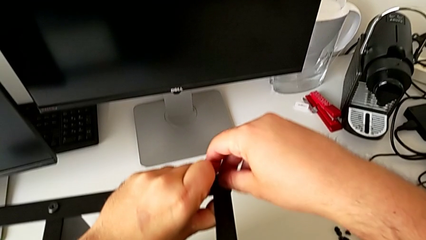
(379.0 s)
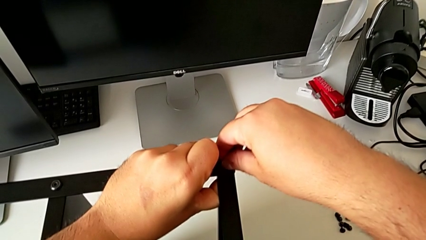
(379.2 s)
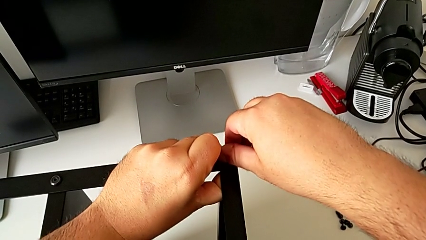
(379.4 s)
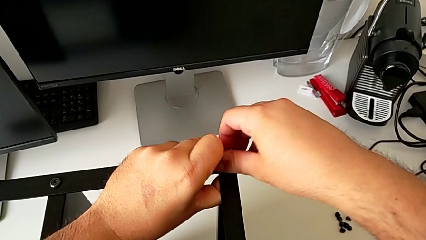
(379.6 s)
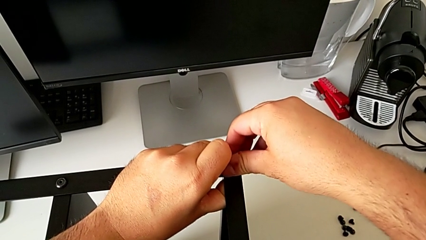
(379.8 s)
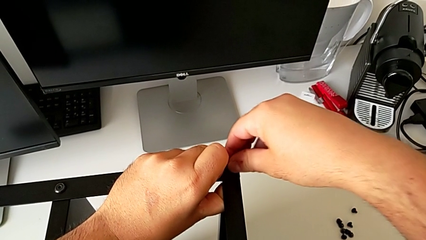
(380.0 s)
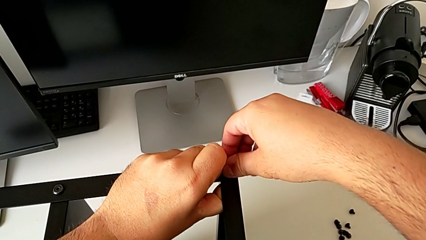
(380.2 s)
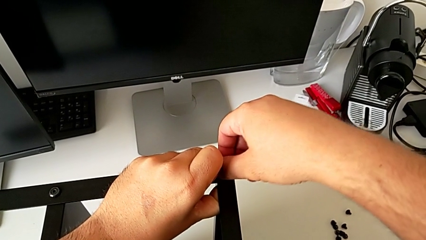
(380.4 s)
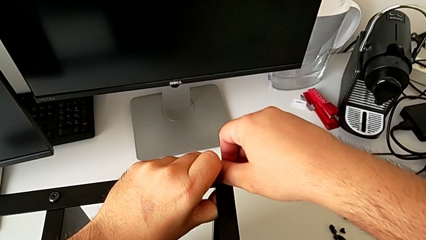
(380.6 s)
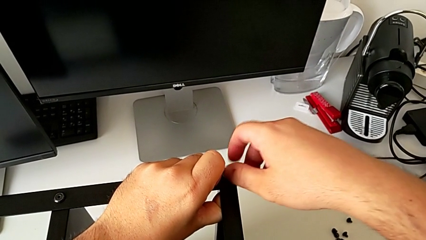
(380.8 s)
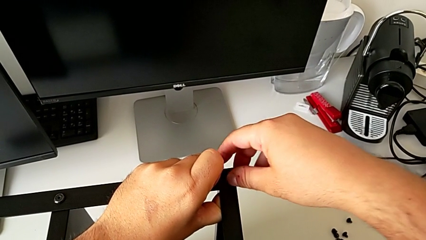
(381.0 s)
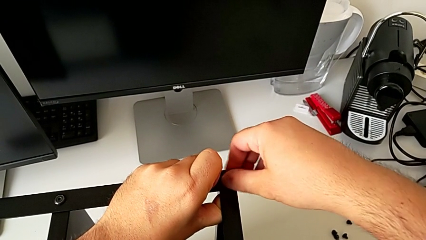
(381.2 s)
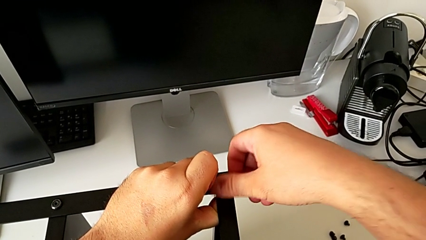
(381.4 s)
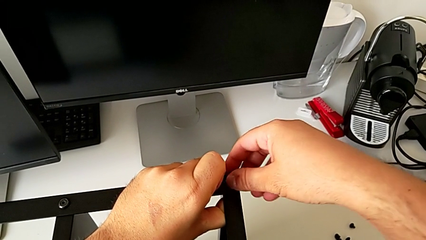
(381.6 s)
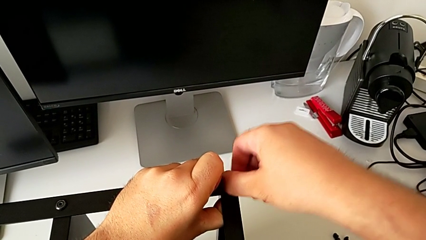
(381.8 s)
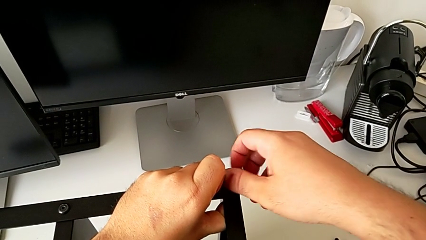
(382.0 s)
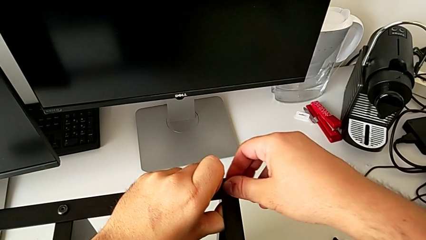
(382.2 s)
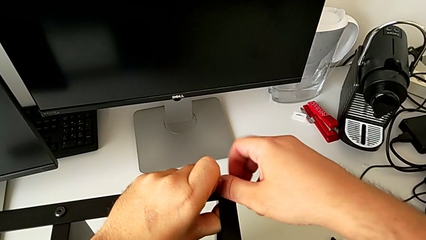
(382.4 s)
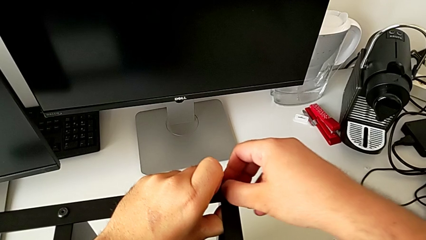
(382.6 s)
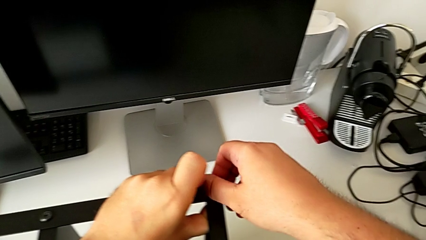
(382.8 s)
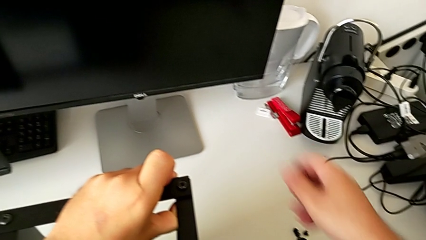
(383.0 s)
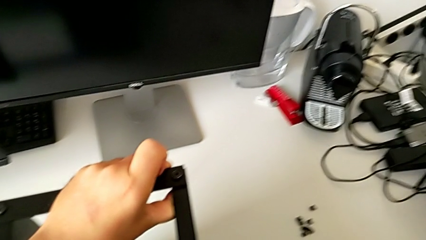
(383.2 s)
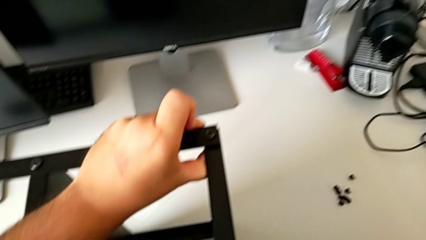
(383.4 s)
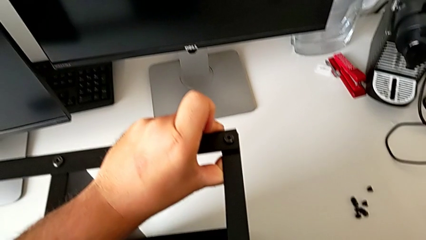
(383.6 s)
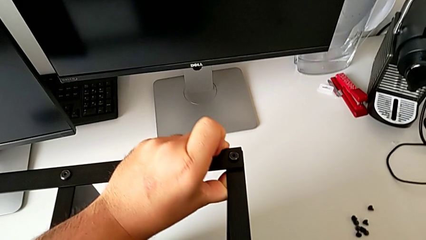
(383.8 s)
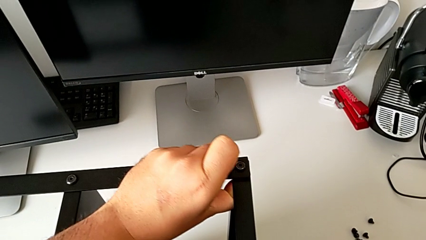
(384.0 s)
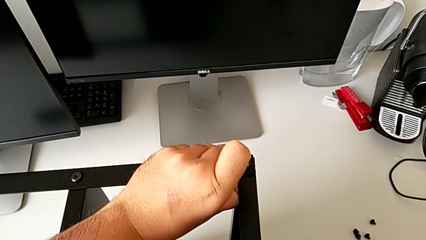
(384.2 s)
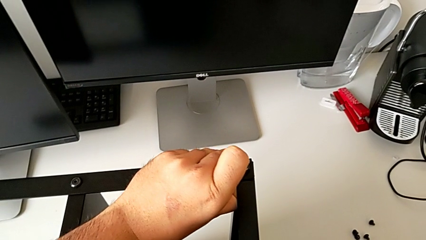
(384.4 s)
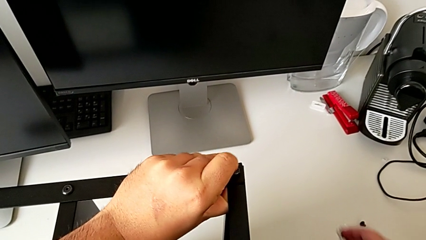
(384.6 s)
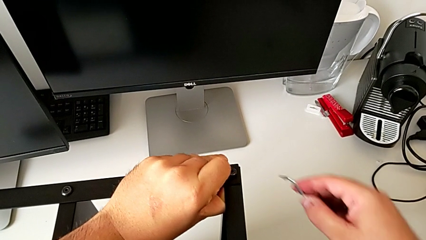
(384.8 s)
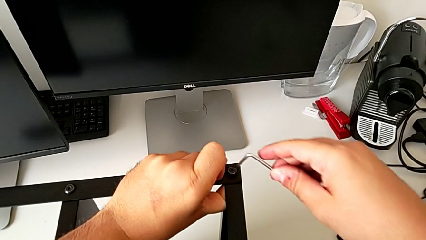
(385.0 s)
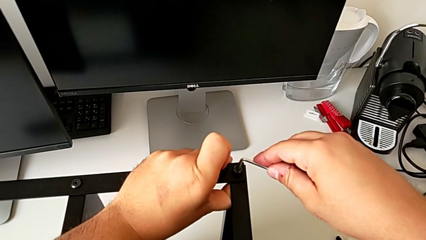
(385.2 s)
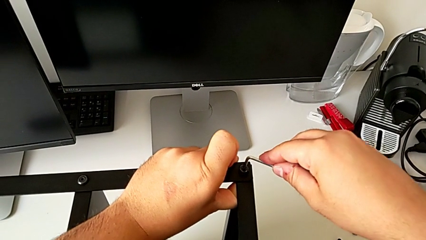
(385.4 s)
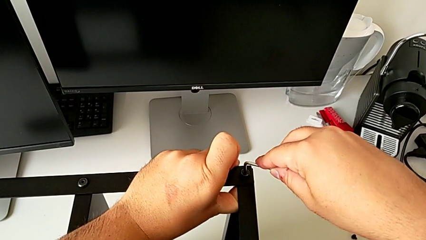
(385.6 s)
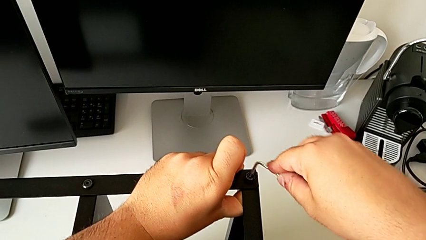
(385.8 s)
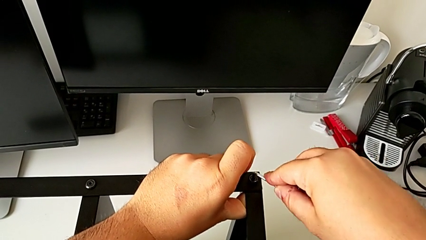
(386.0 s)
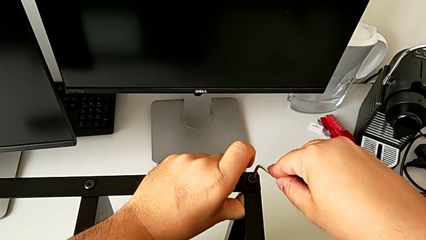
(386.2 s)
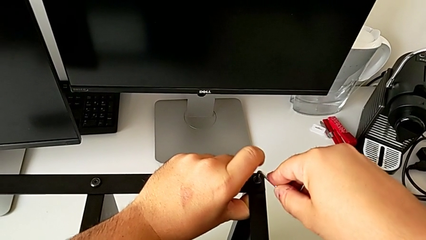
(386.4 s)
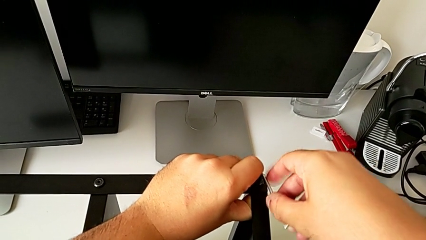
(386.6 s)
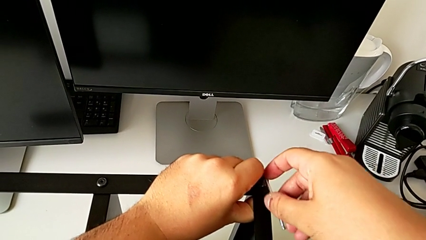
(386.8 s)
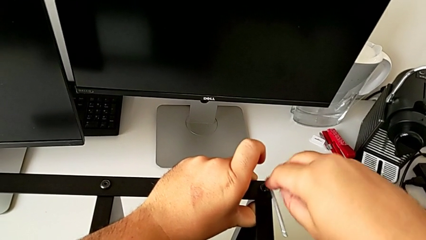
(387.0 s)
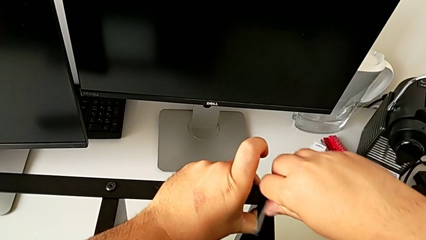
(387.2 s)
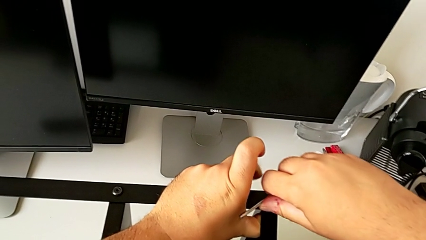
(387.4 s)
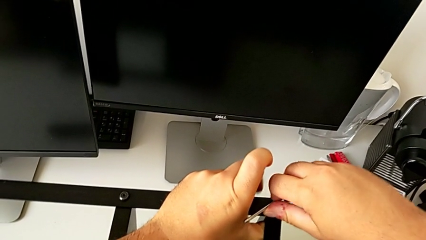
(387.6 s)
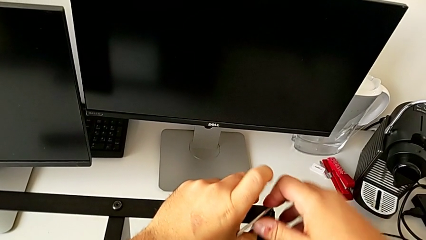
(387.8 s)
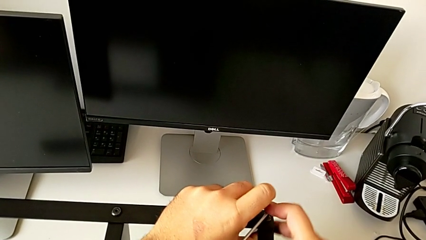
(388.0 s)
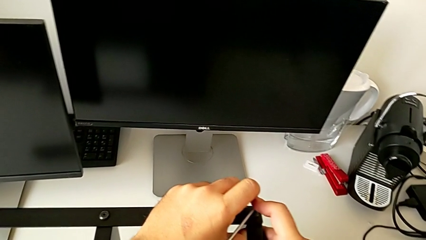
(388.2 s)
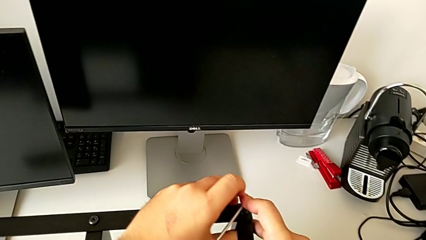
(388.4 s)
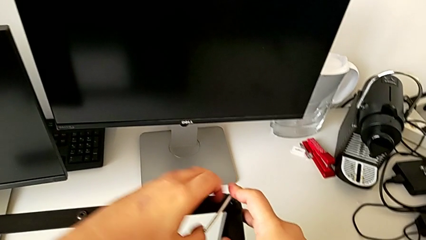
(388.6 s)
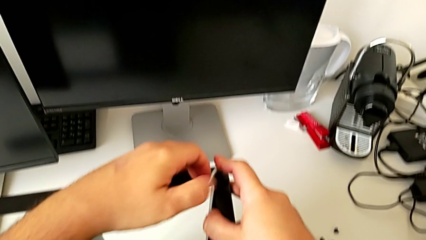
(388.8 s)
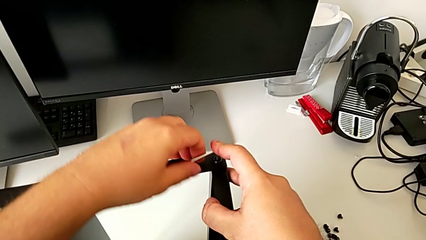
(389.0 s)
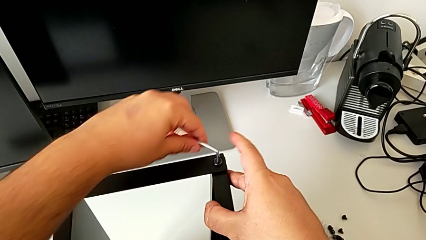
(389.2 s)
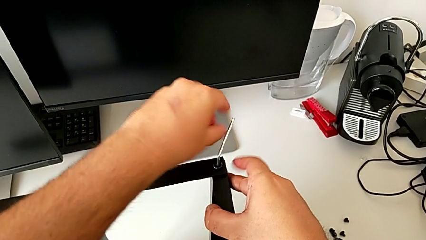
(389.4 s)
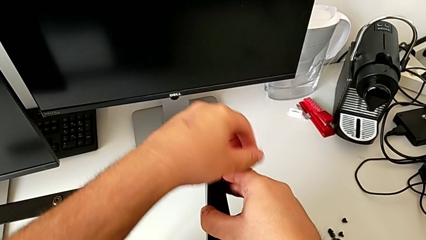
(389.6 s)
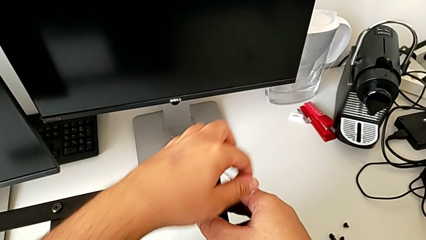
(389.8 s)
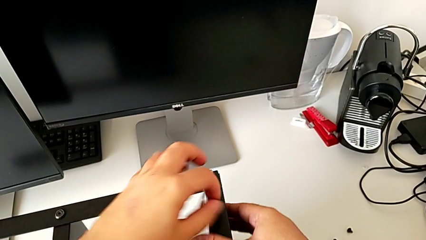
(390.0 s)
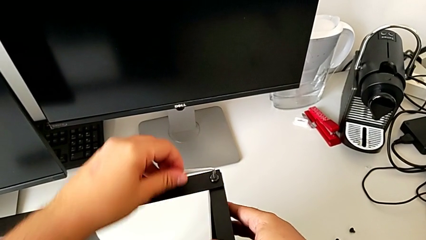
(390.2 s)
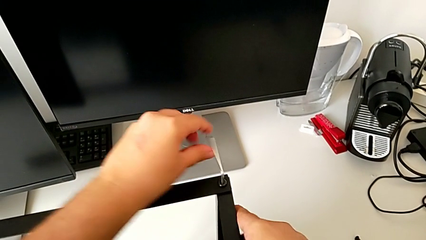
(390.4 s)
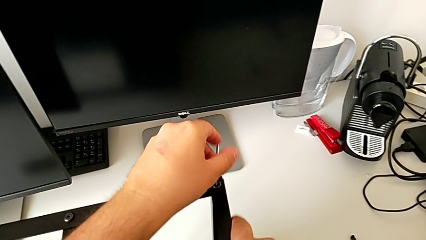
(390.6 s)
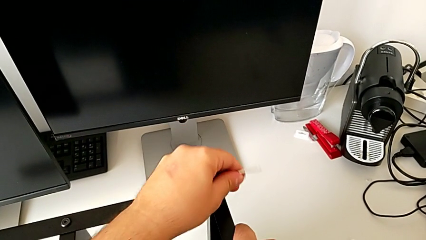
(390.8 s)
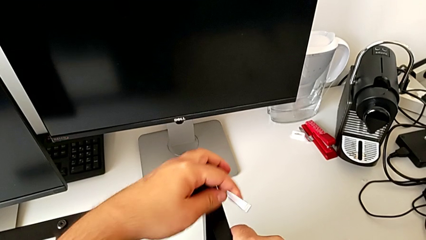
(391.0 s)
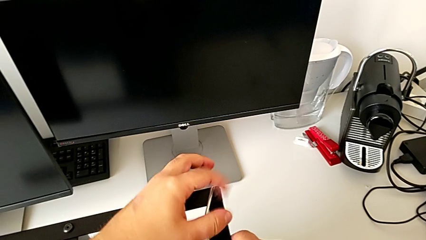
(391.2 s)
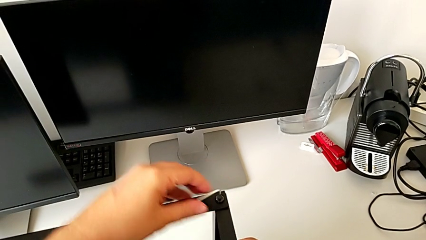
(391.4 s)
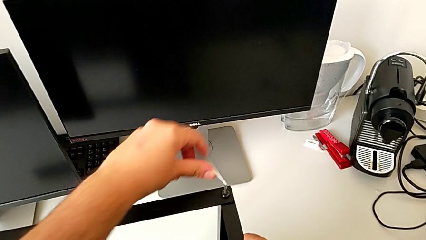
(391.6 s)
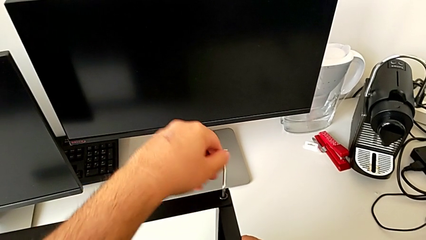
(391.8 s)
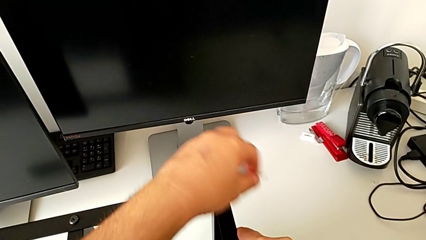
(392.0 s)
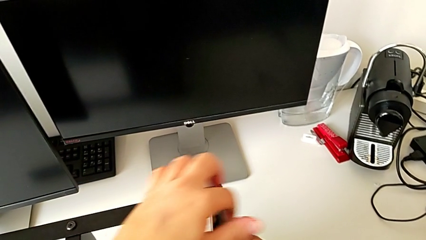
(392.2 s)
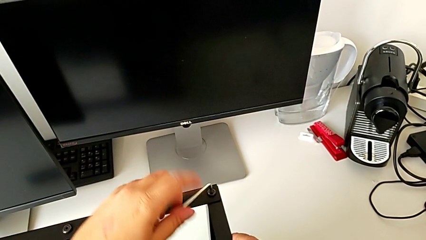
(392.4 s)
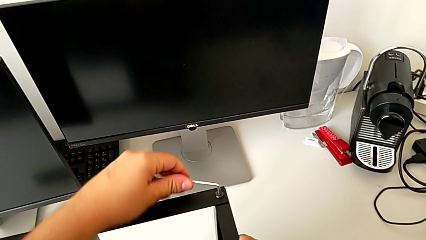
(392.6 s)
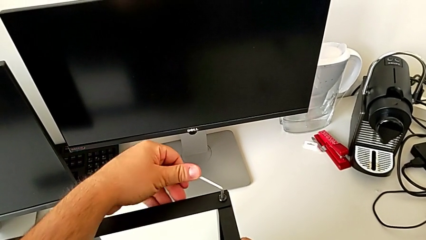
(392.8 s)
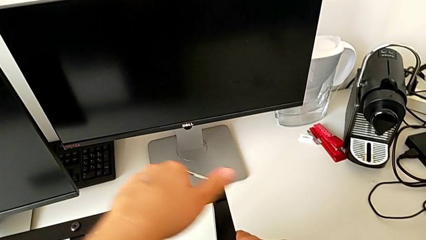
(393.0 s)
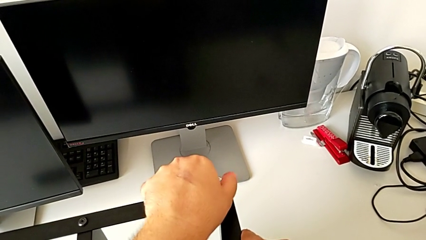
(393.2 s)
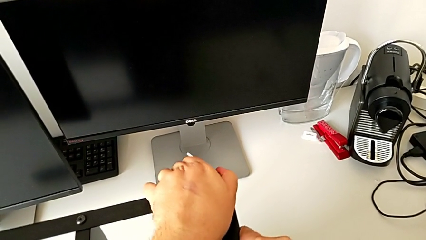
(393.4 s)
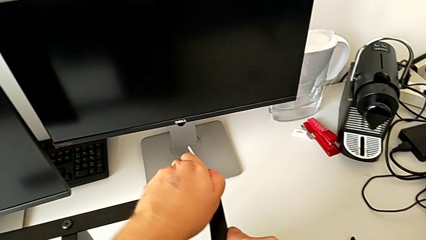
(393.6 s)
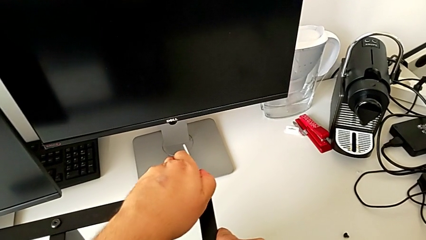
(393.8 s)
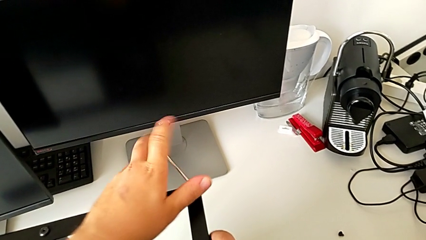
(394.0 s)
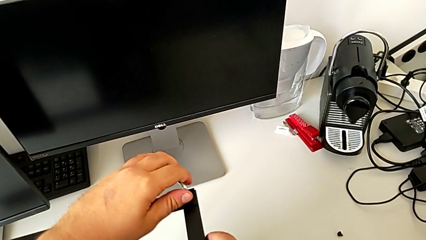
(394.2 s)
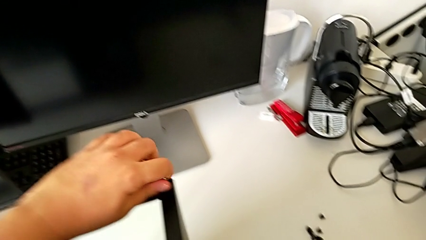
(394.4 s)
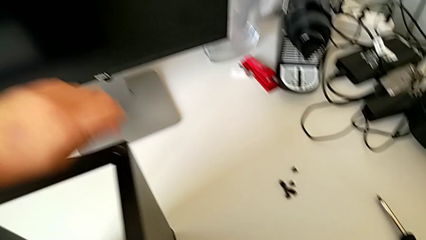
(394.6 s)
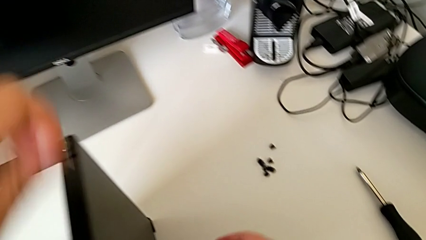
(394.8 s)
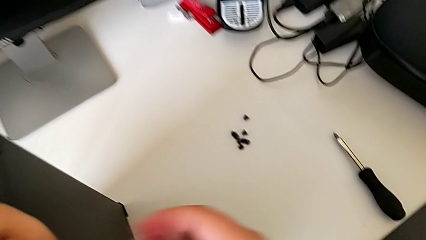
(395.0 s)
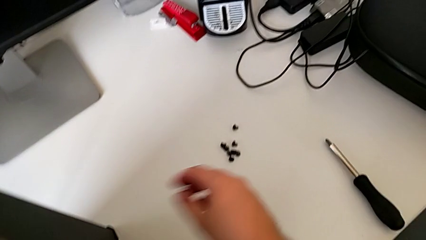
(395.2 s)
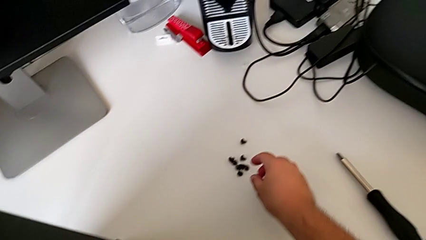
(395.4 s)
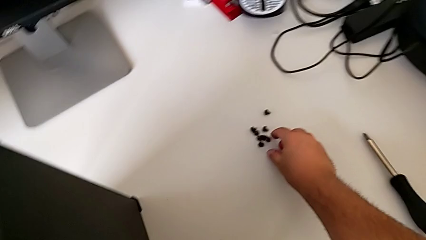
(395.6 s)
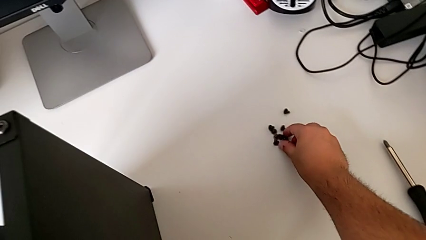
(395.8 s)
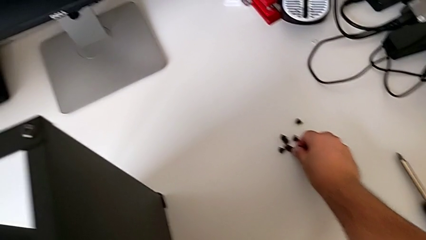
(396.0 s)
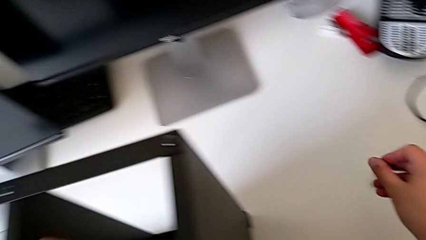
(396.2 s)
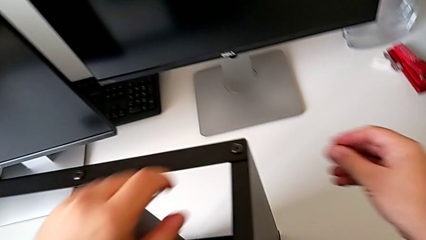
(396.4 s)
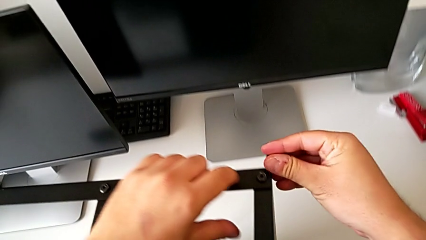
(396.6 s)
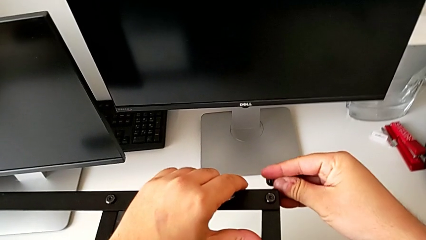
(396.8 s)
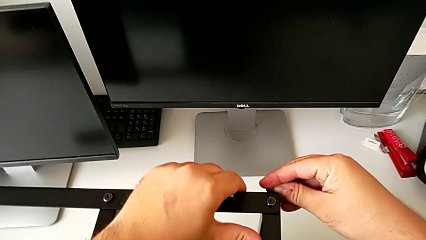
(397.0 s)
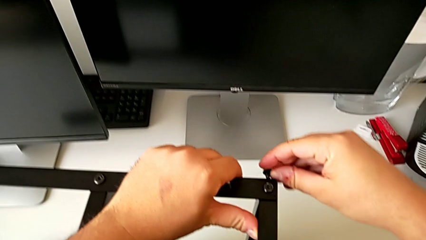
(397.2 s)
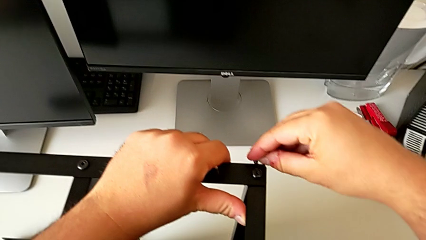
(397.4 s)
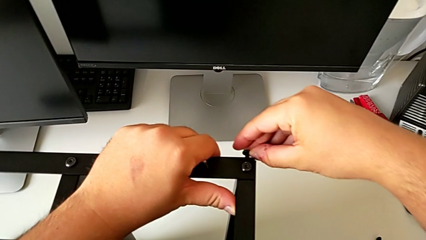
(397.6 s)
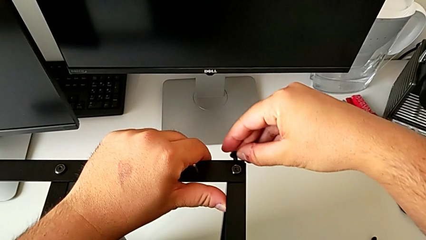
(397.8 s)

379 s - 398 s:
The camera wearer is assembling the first leg of the table. They screw the hex socket head, grab the Allen wrench, screw the hex socket head and grab it.
